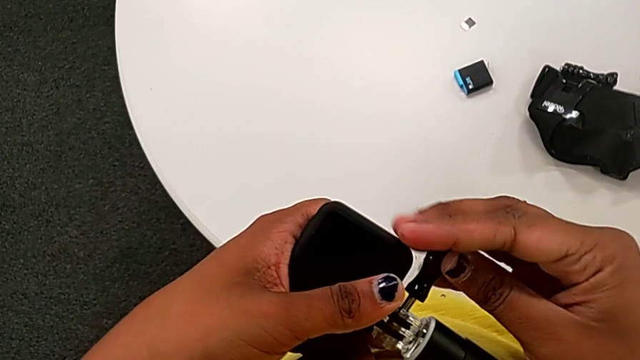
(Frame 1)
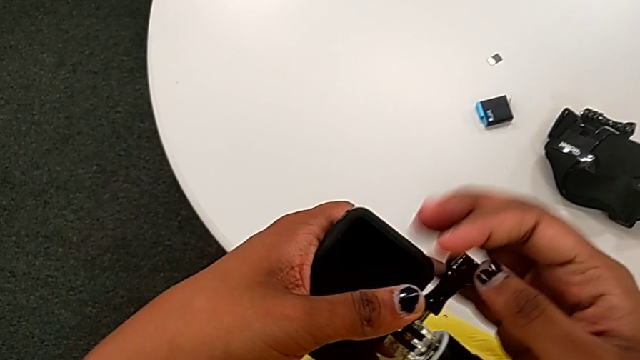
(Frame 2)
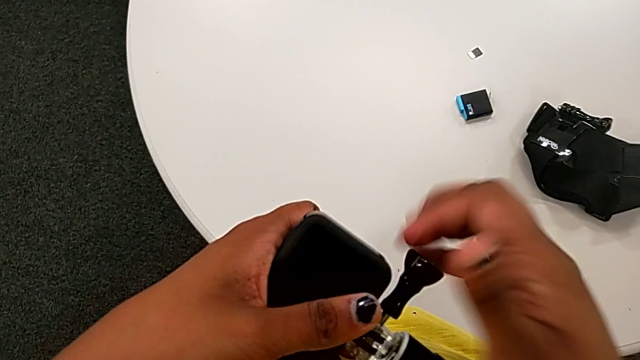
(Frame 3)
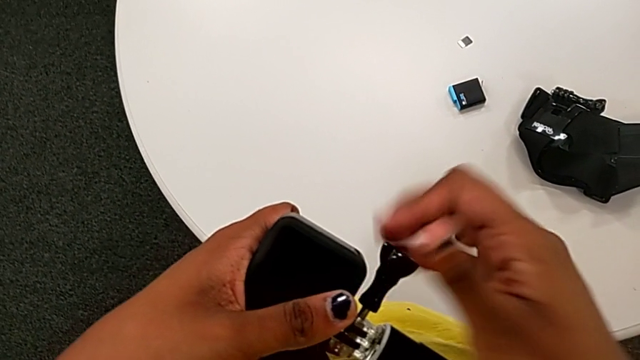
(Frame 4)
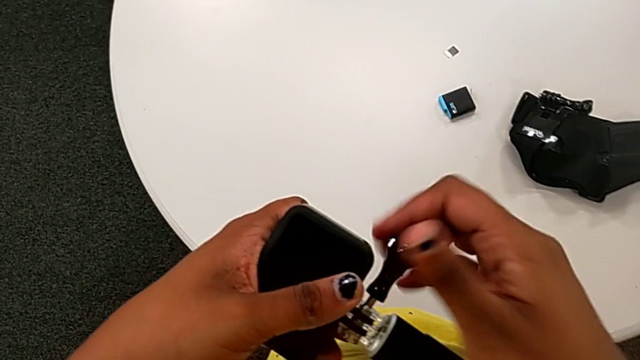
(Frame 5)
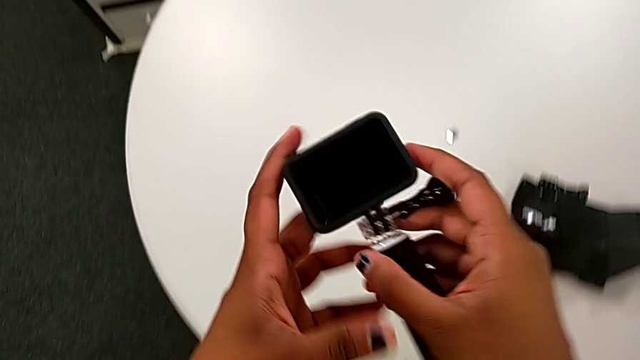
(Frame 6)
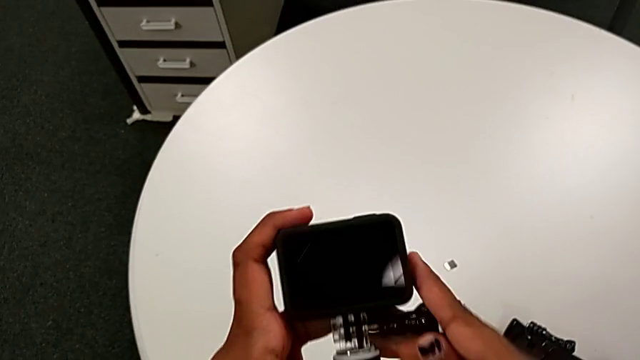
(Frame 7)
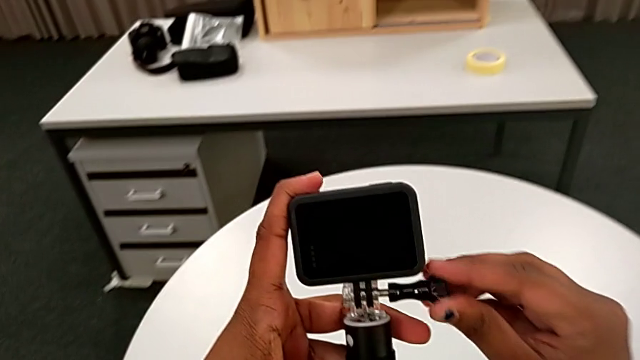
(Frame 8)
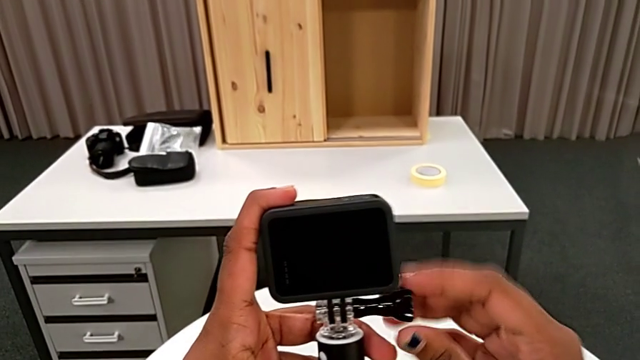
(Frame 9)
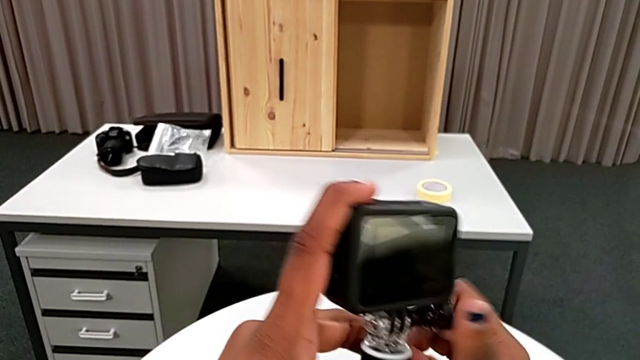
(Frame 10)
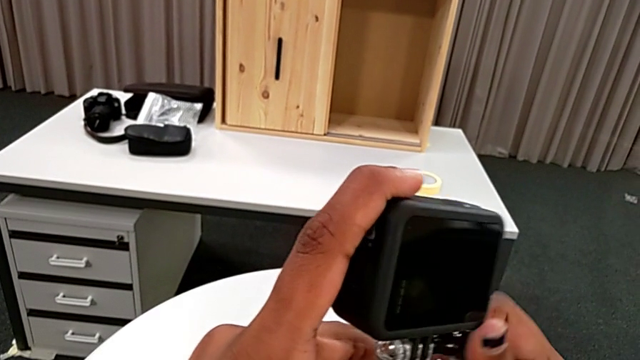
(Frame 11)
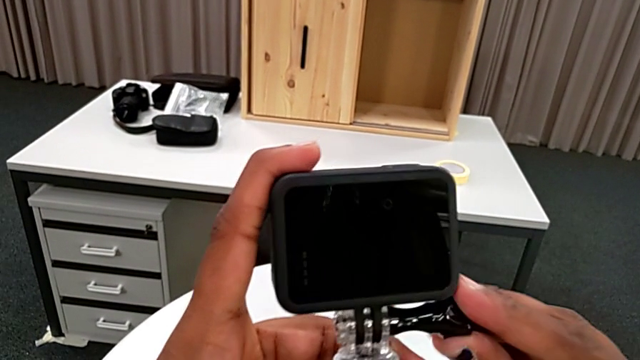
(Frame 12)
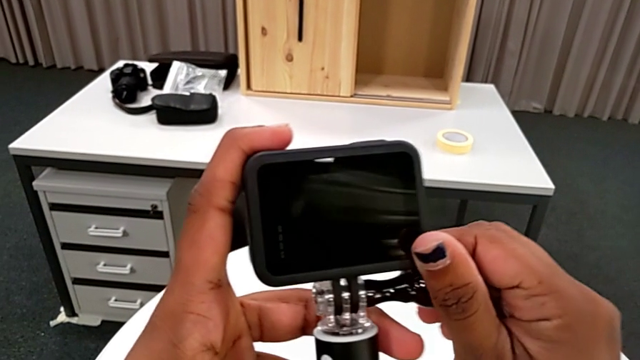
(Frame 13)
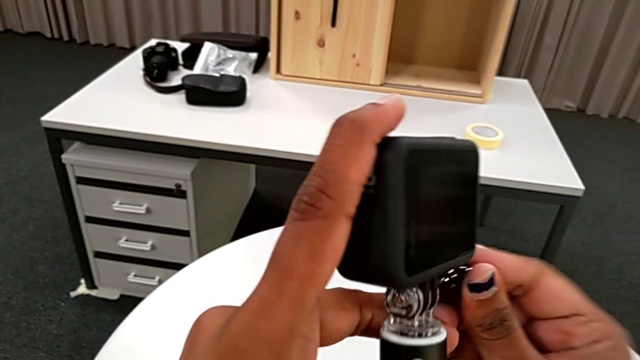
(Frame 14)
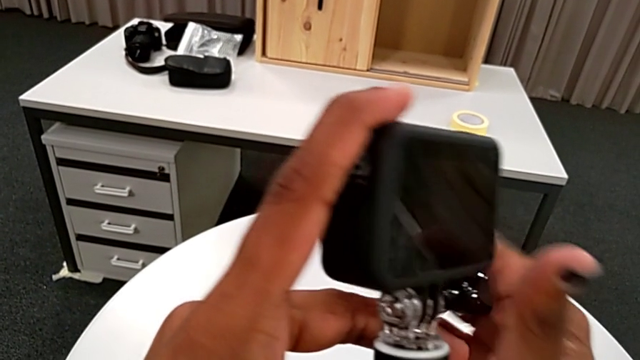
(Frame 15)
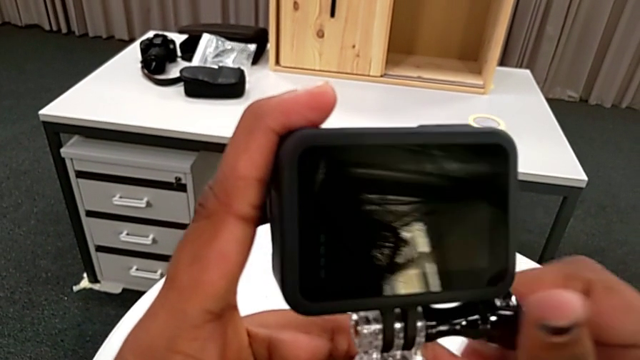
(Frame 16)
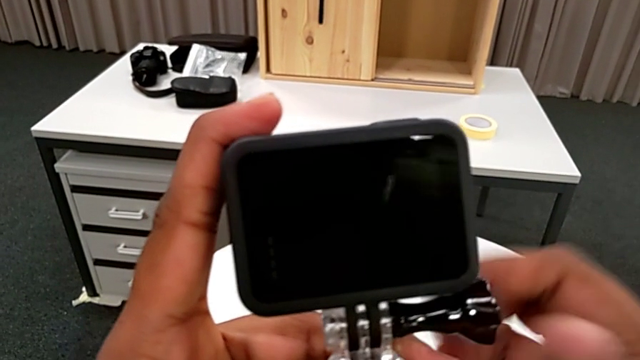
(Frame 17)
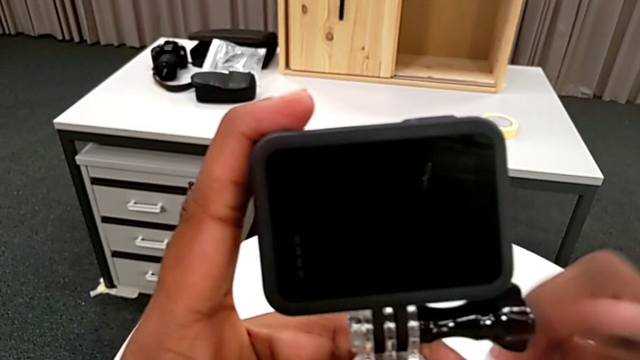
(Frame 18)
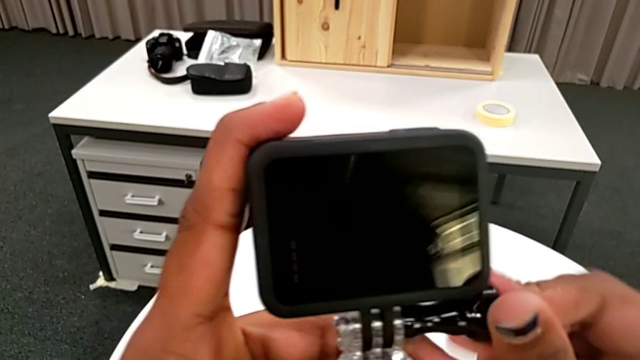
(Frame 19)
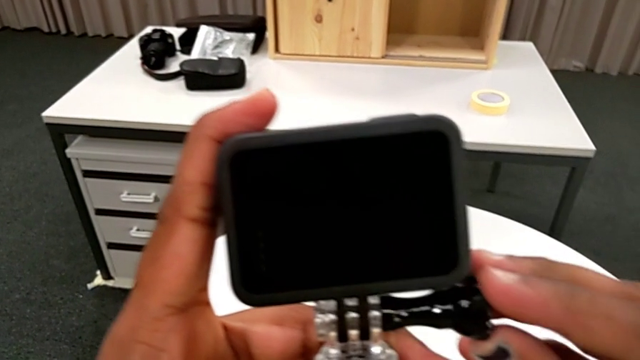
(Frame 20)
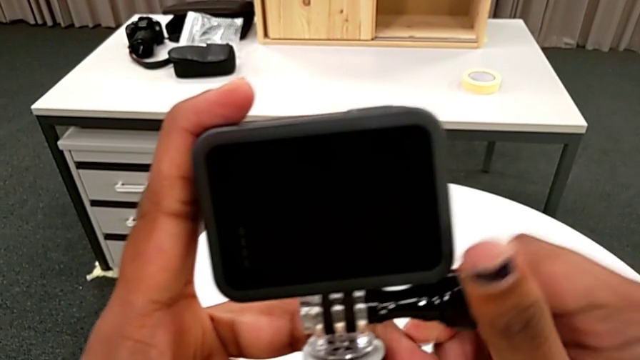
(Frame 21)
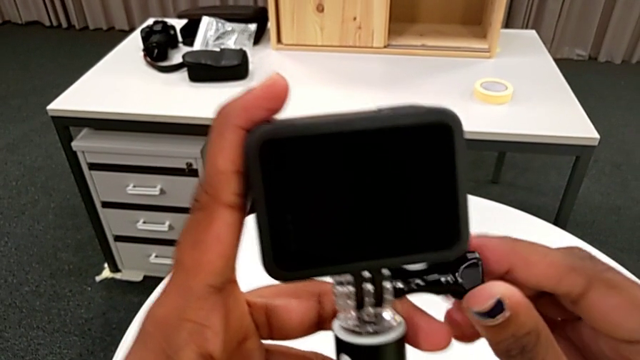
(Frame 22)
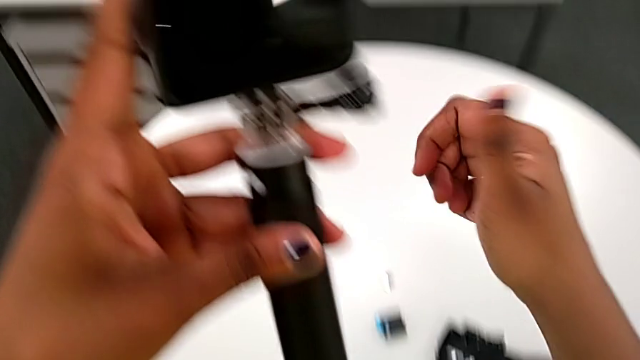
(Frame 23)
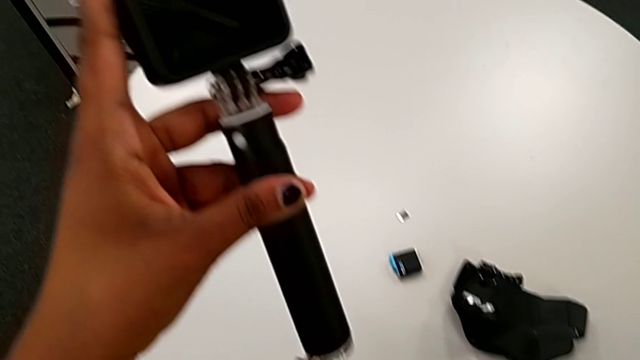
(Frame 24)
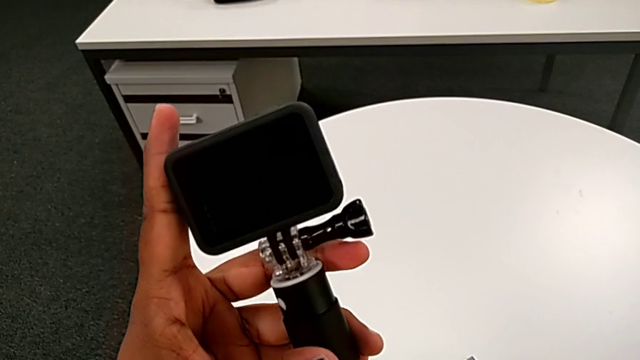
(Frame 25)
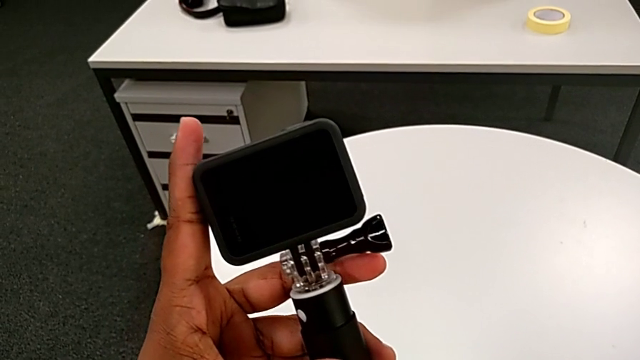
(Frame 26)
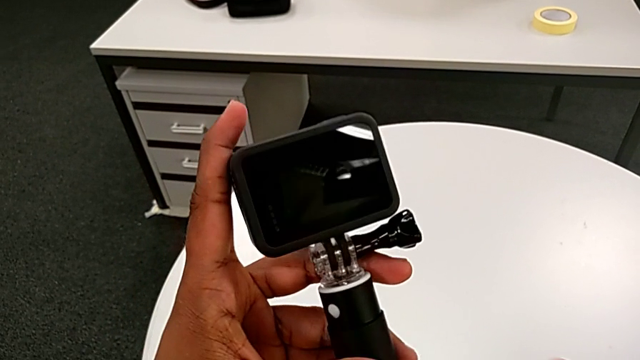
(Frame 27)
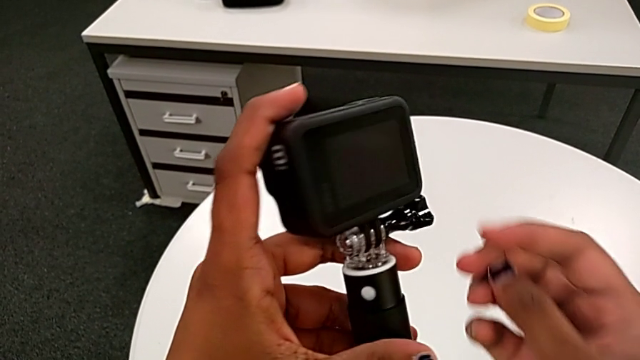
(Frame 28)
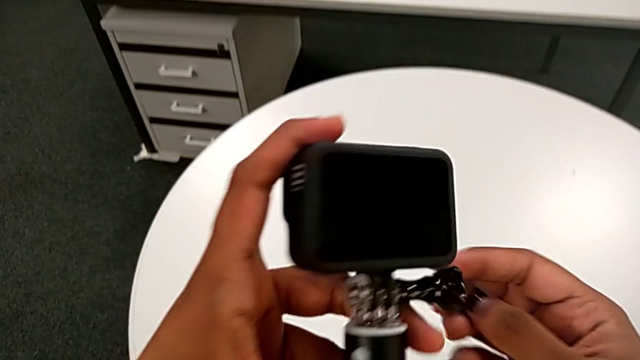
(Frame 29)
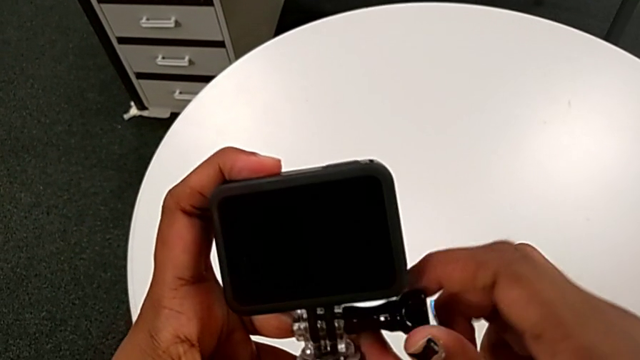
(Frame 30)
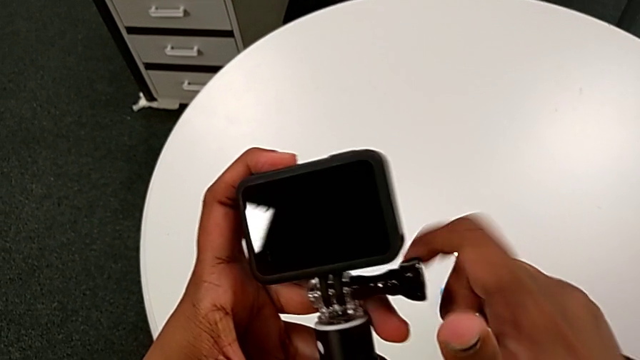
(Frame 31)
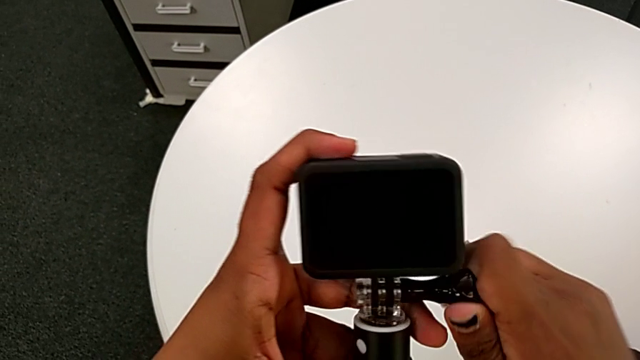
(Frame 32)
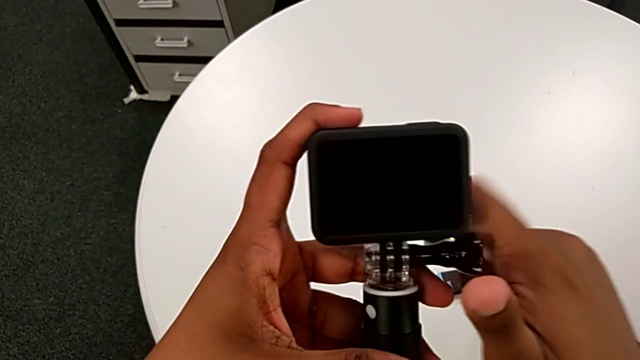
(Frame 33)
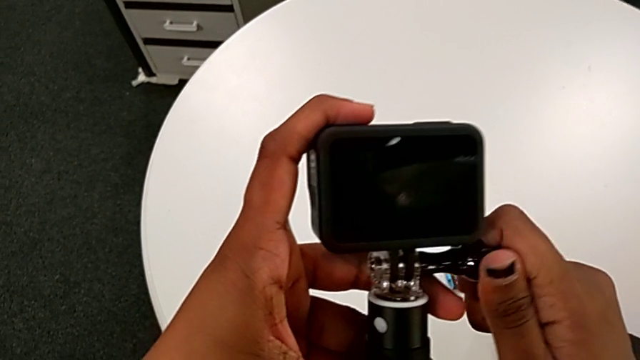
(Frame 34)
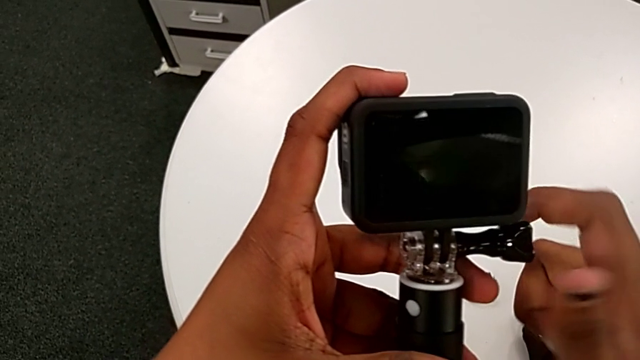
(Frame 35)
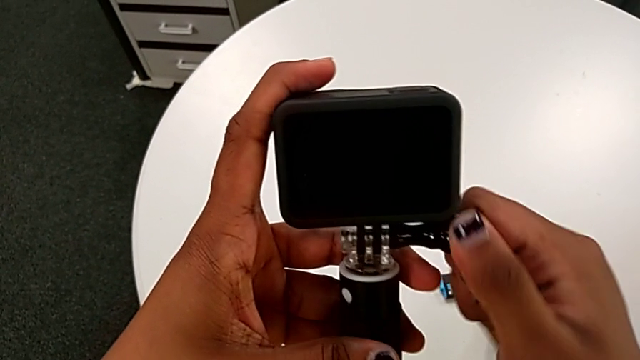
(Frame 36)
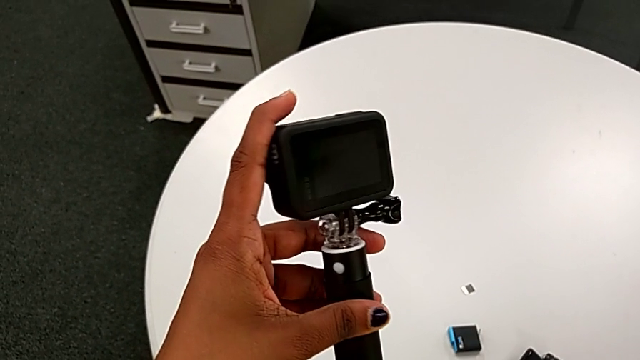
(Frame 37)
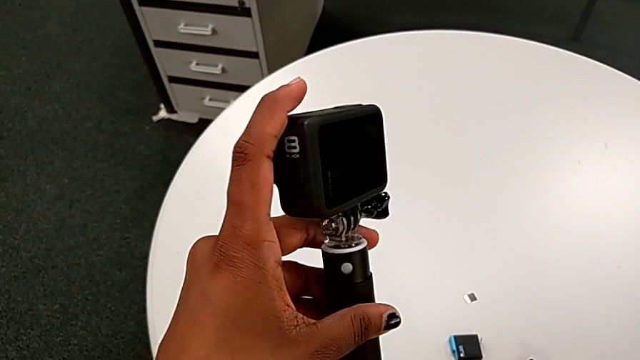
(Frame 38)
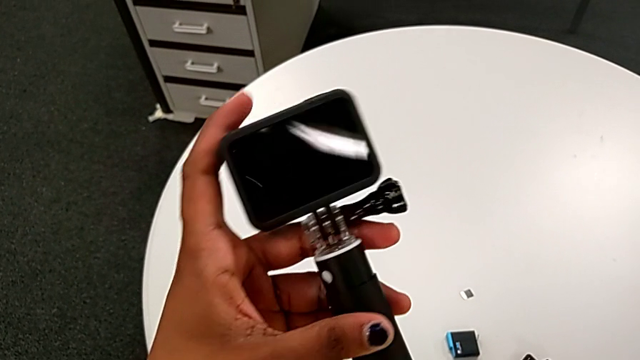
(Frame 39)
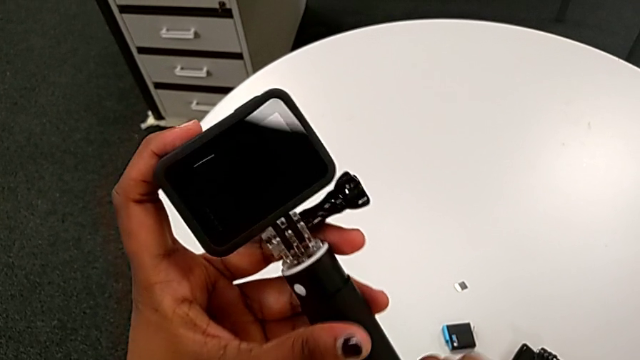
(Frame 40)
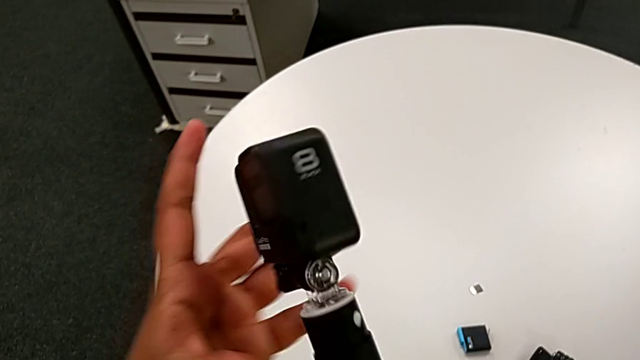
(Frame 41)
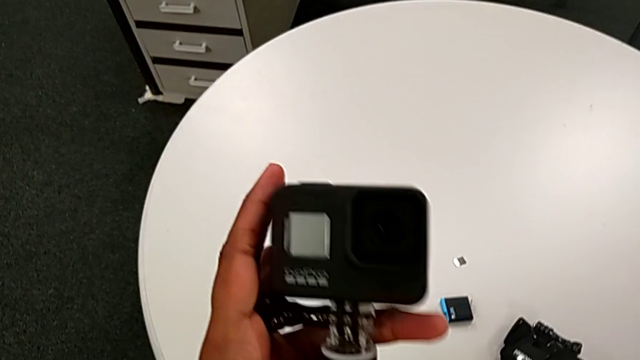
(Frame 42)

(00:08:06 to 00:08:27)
The camera wearer is mounting the black handheld grip onto the GoPro. They keep screwing the handheld grip, screw it and rotate the GoPro.
